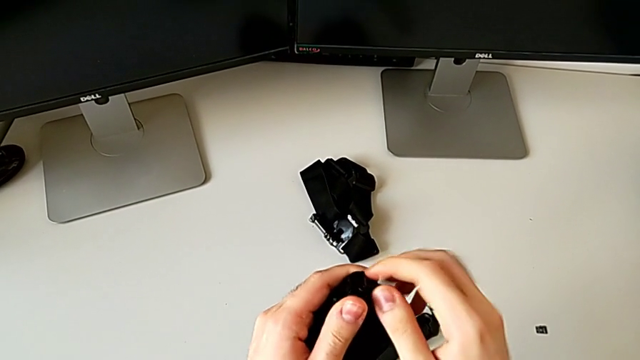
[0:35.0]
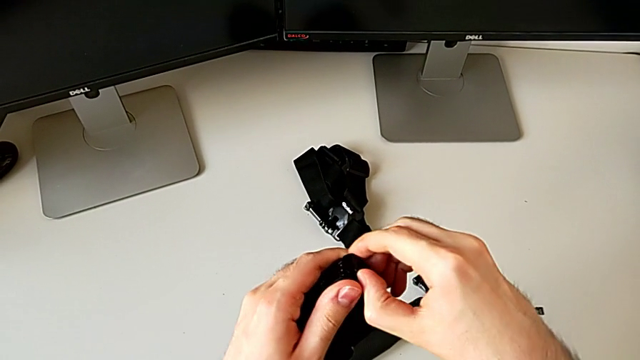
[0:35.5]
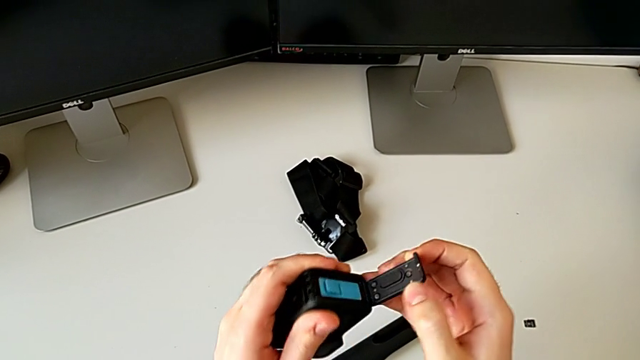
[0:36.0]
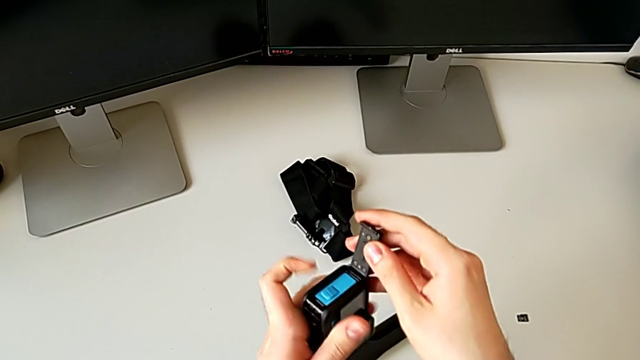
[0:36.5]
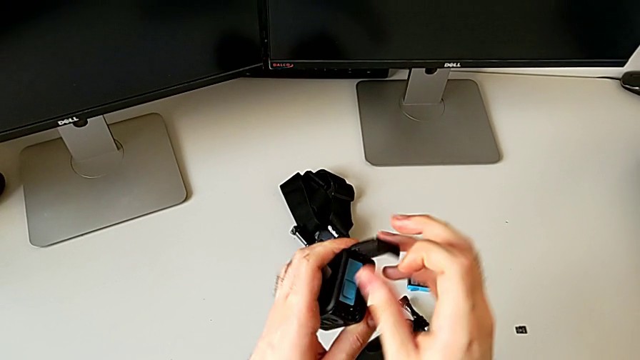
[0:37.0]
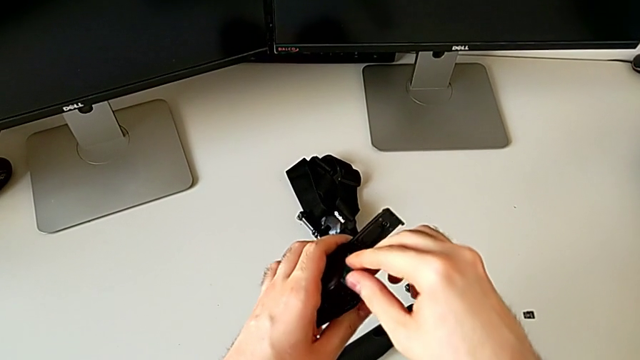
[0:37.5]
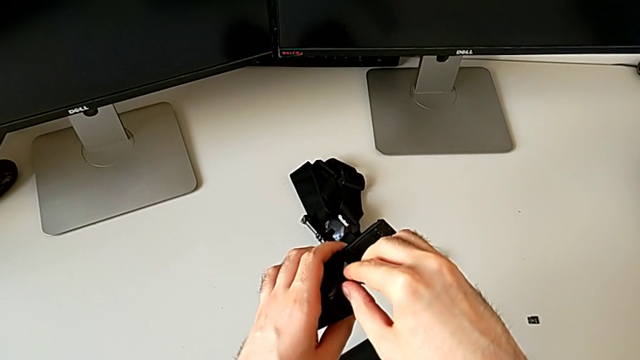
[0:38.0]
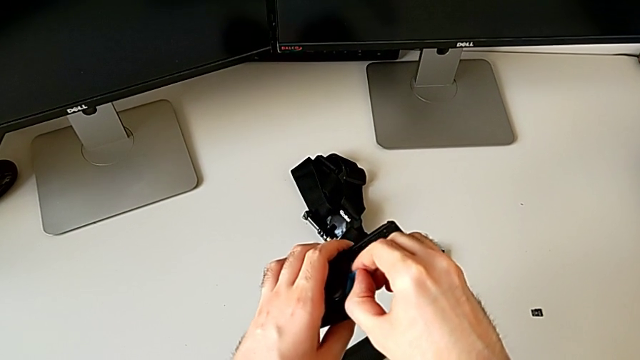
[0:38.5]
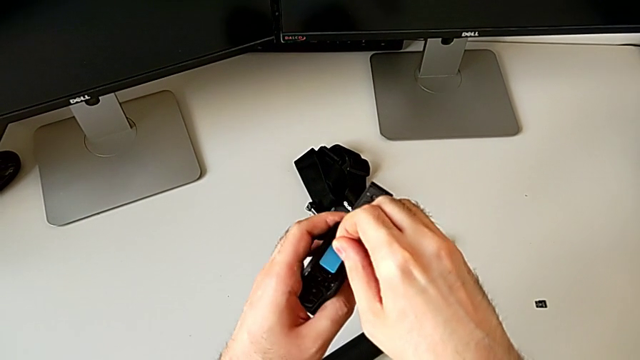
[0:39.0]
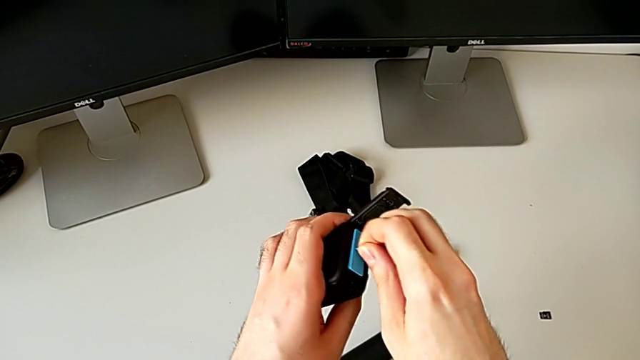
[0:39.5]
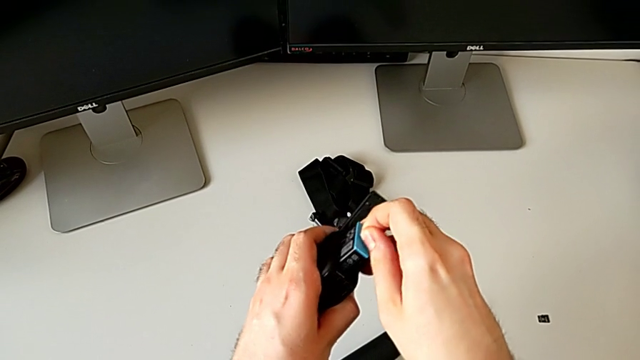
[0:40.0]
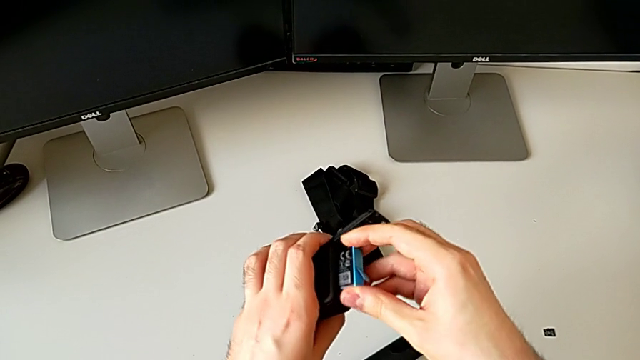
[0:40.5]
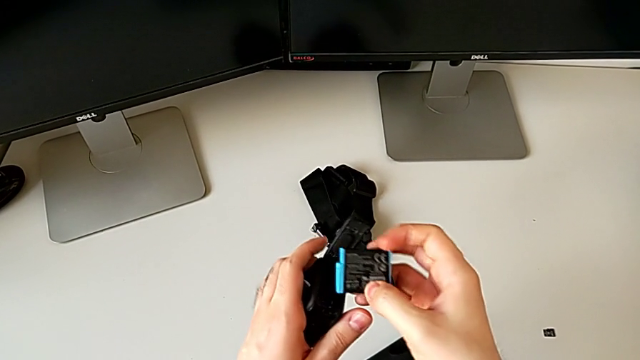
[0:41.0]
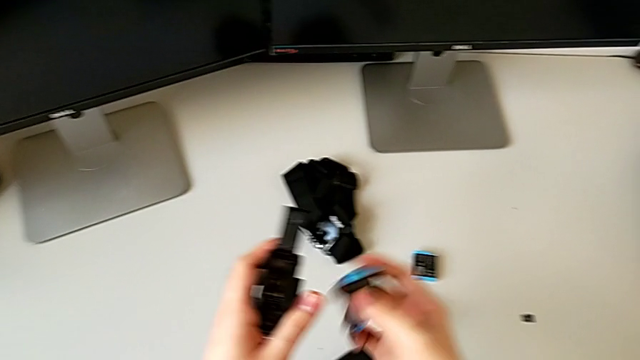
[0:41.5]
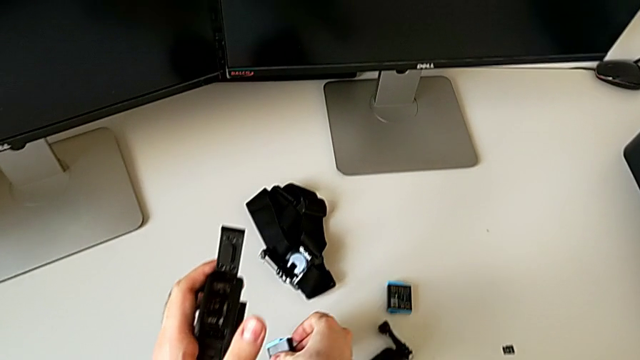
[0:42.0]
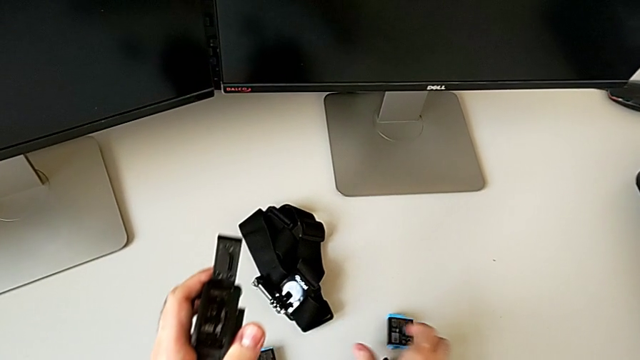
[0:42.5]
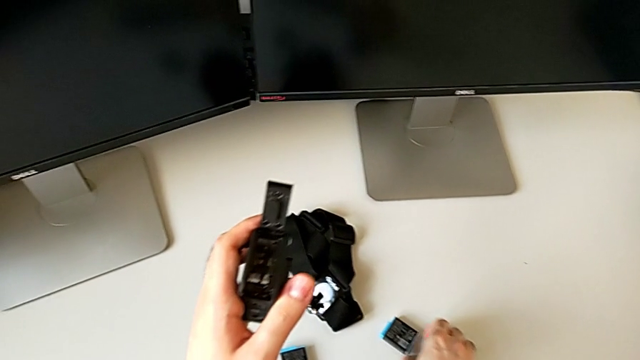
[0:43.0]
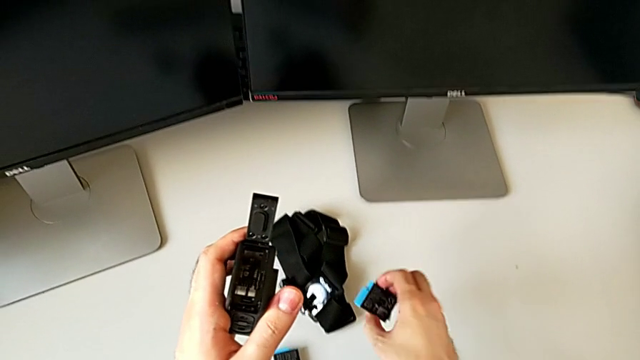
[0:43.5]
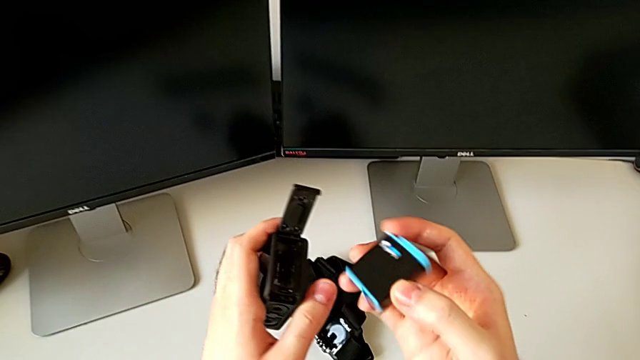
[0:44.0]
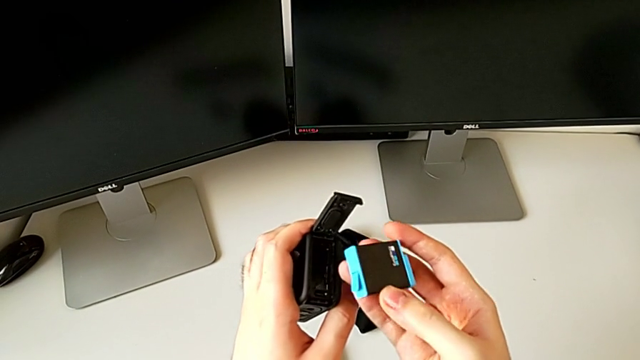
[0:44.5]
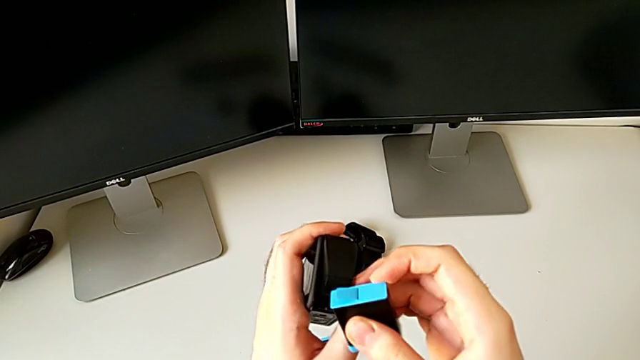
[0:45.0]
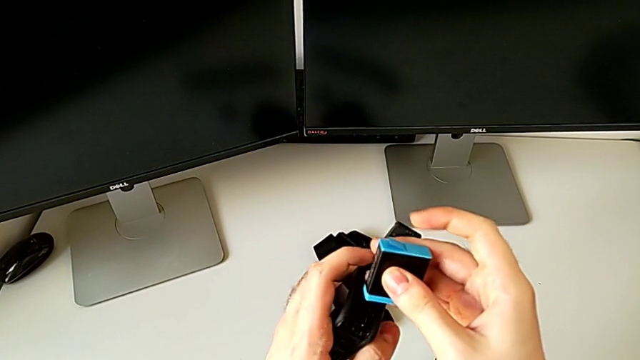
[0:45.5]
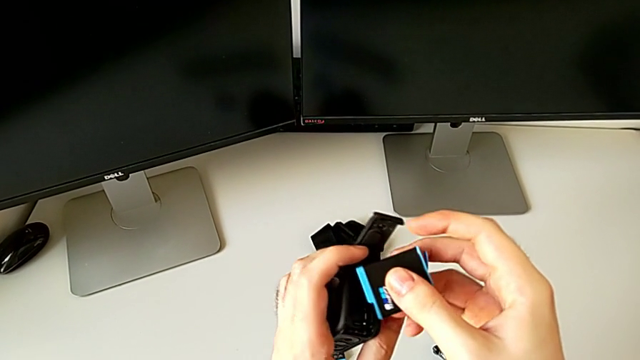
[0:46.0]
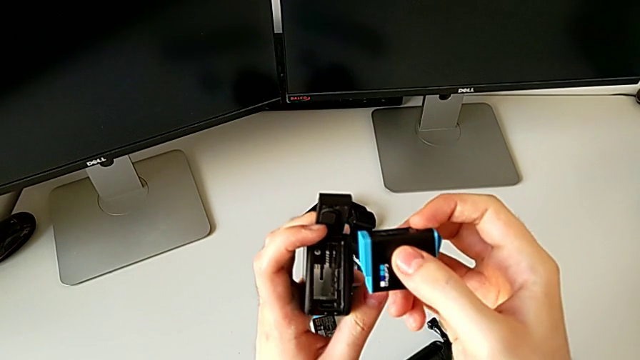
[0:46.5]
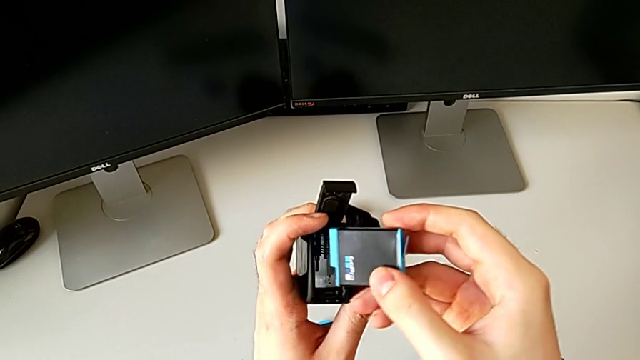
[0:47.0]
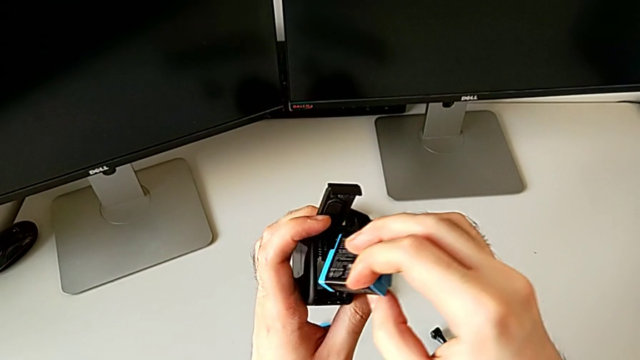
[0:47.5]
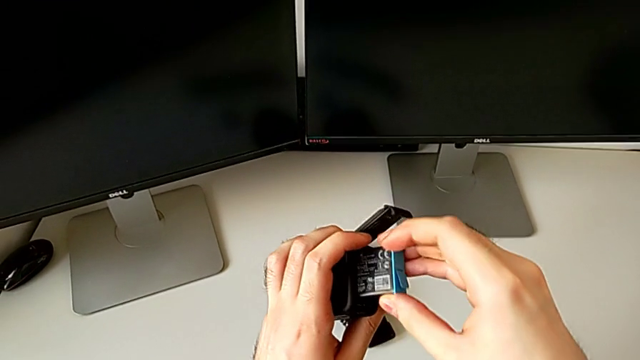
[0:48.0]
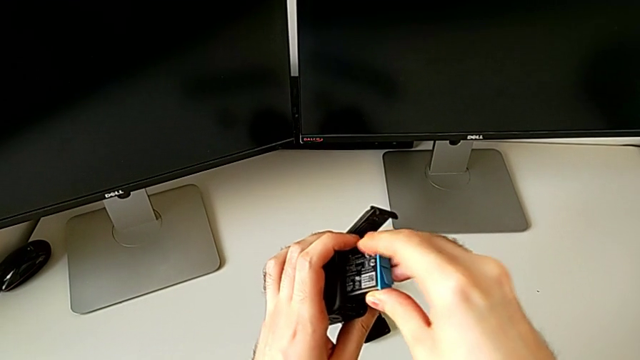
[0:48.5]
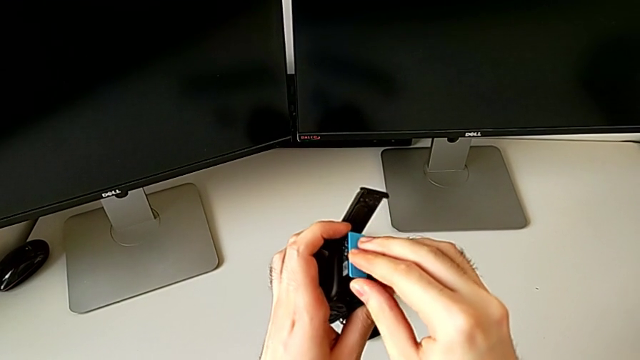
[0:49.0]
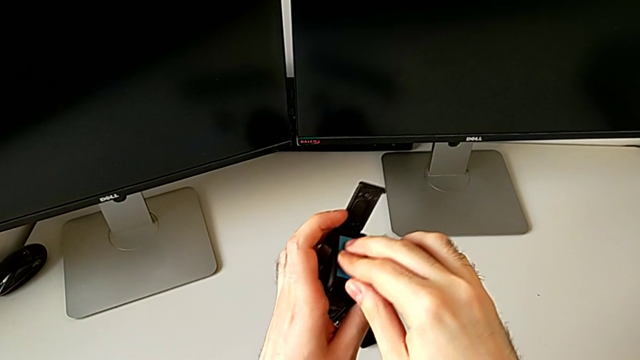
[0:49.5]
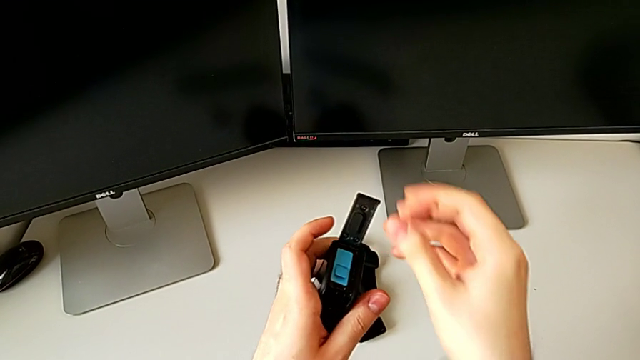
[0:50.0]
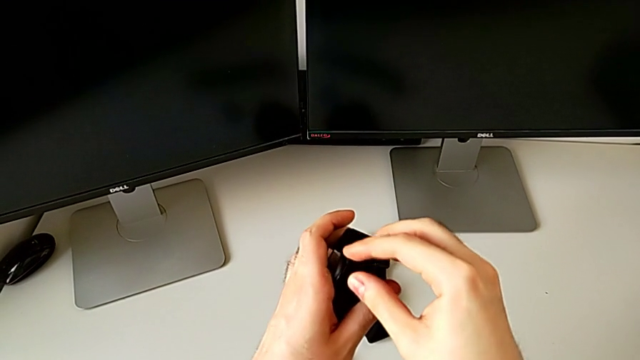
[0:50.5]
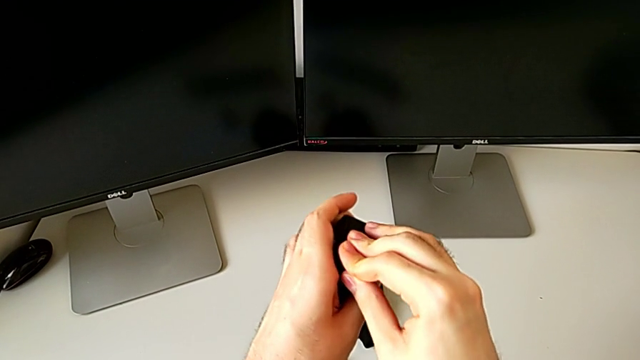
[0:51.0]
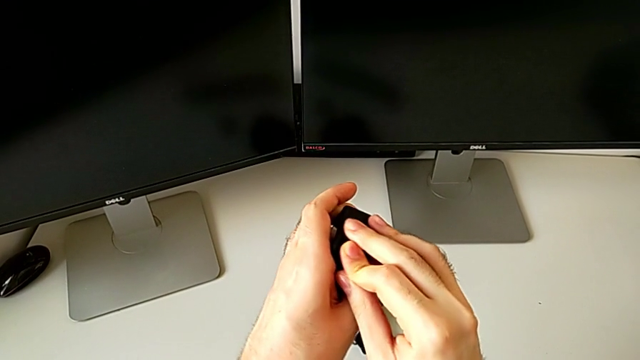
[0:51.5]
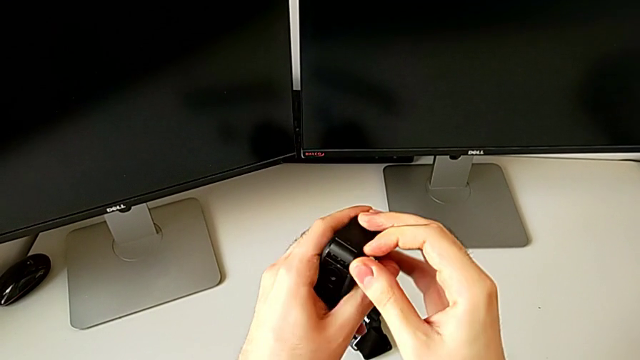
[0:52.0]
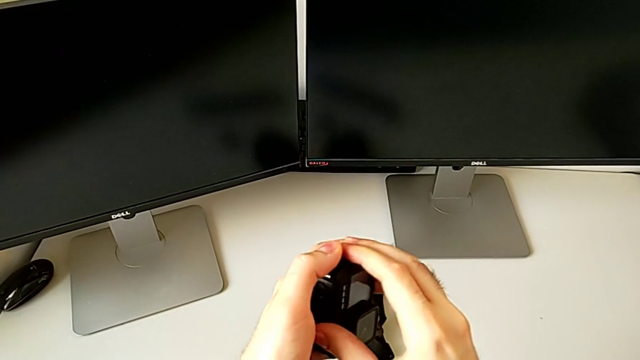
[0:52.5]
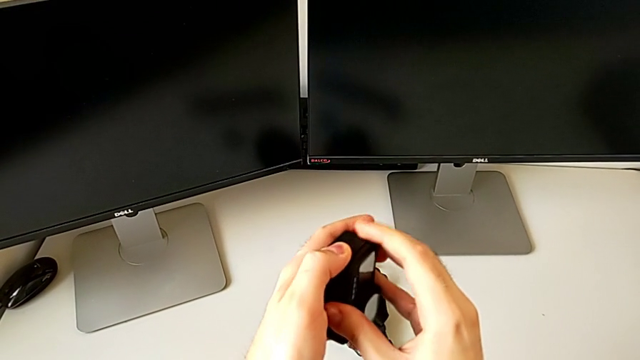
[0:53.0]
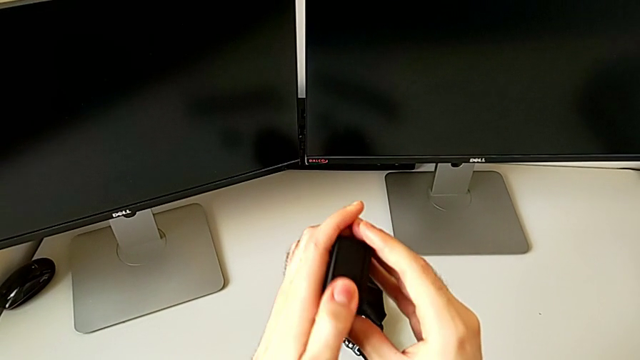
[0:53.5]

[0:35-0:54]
The camera wearer is changing the battery of the GoPro. They open the battery door, withdraw the battery, exchange it, place the black battery and close the battery door.

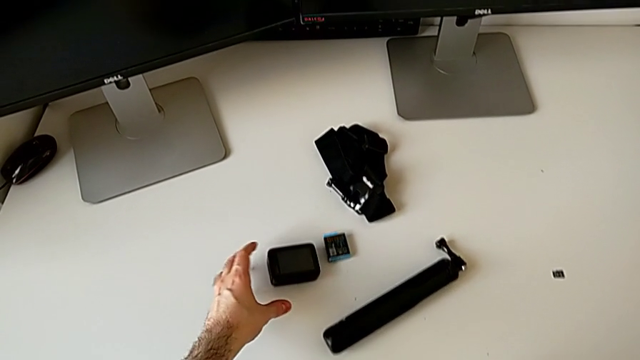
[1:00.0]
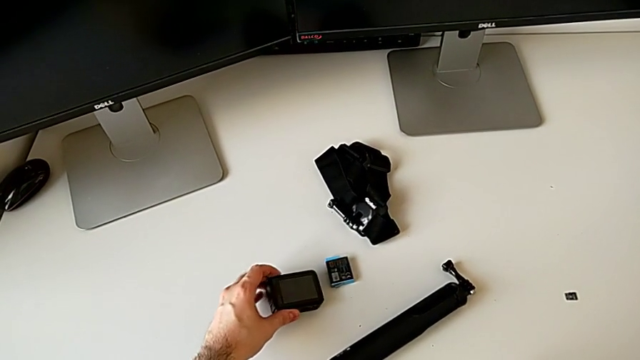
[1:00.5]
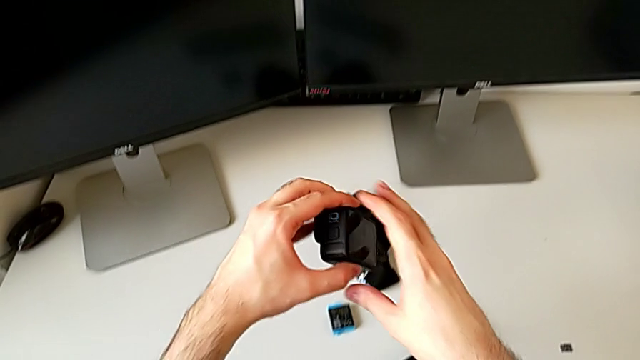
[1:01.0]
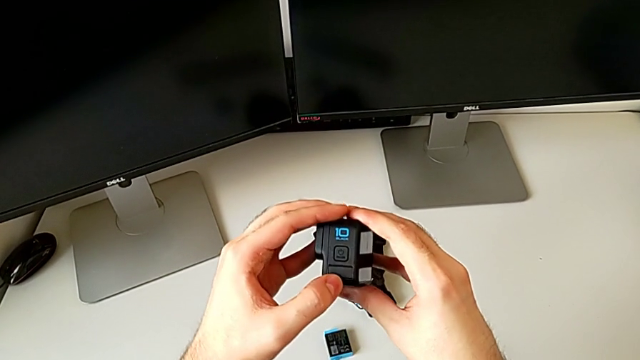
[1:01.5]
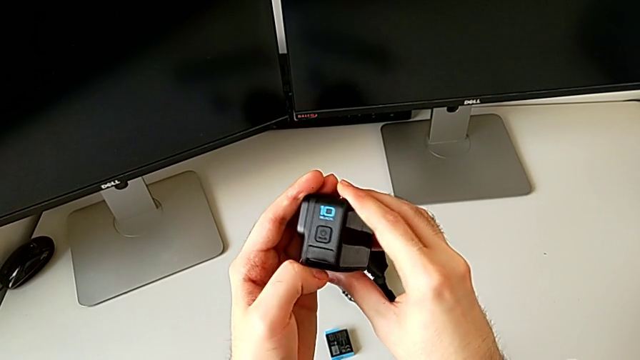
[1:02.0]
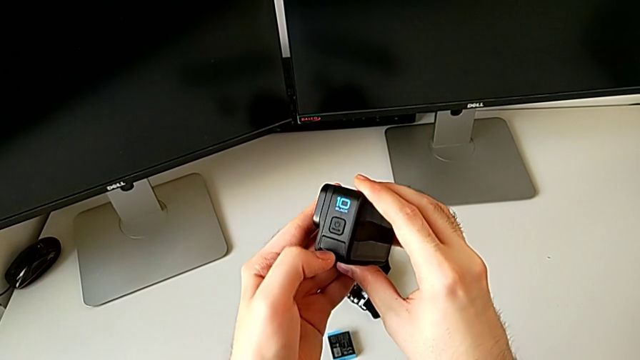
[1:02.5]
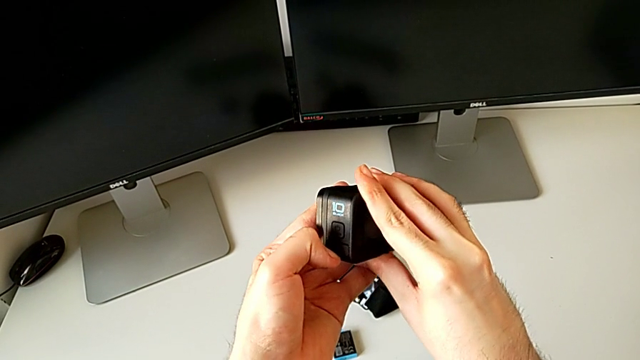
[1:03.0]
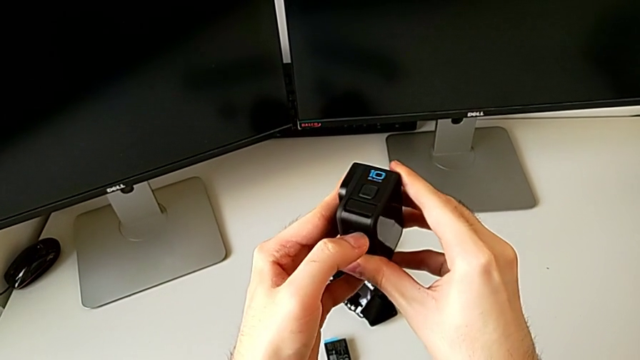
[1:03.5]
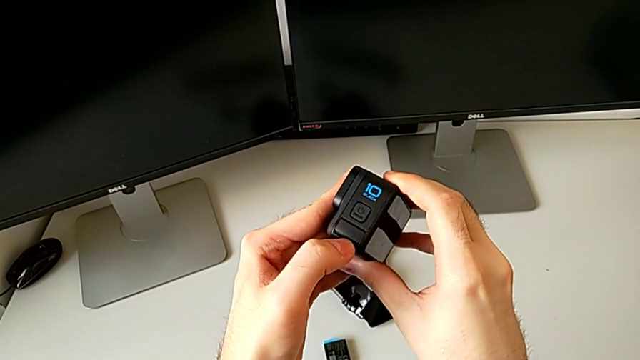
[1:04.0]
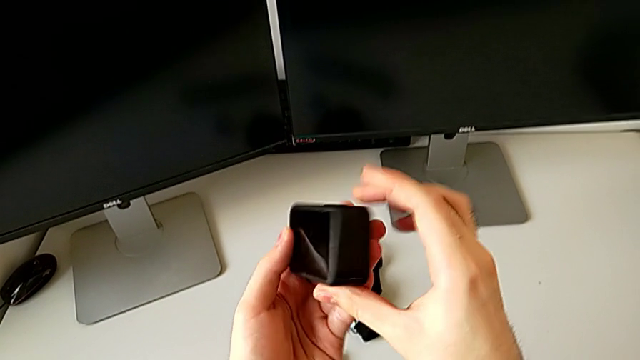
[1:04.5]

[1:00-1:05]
The camera wearer is changing the micro SD card. They grab the GoPro.
